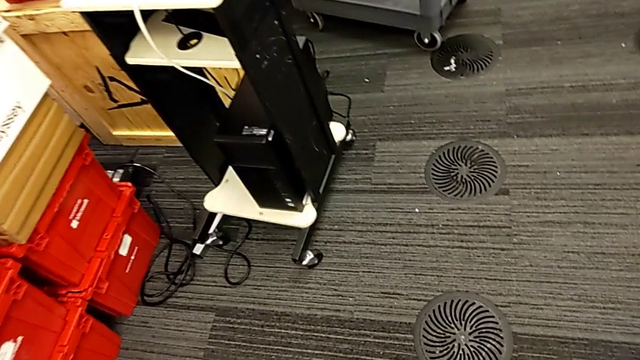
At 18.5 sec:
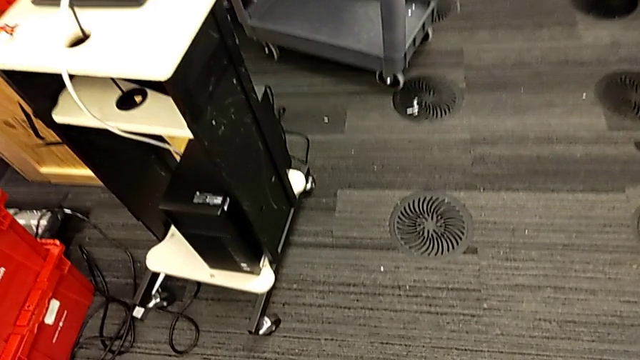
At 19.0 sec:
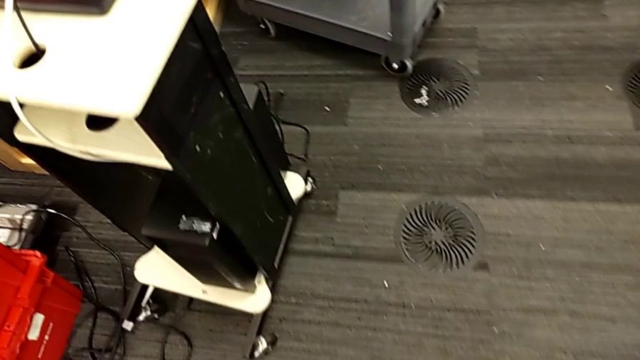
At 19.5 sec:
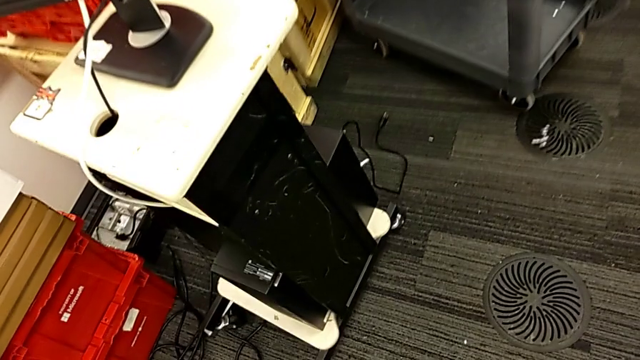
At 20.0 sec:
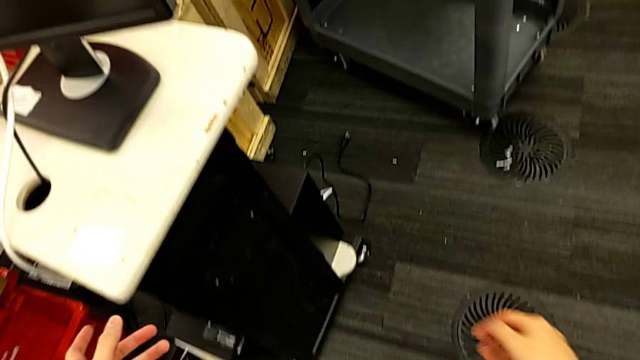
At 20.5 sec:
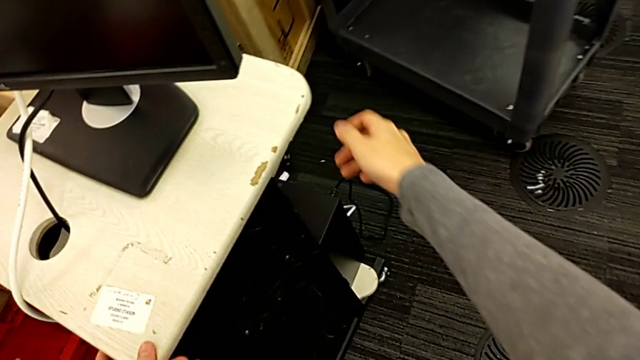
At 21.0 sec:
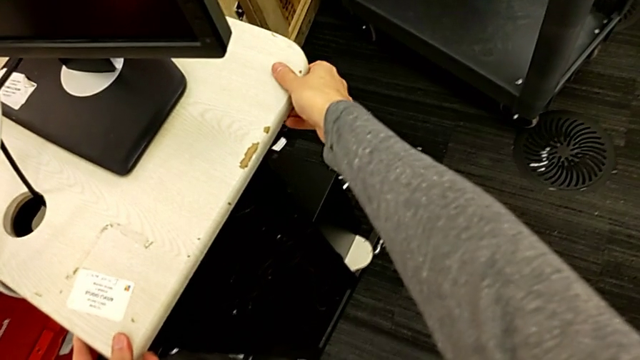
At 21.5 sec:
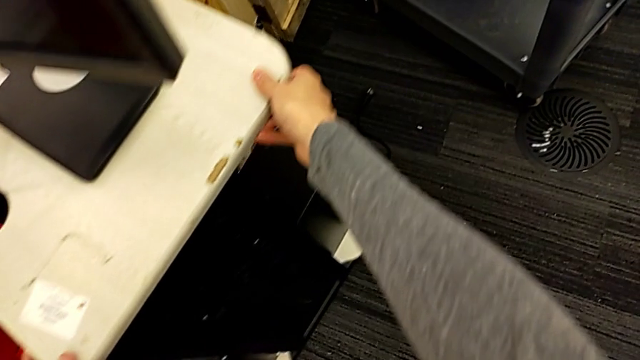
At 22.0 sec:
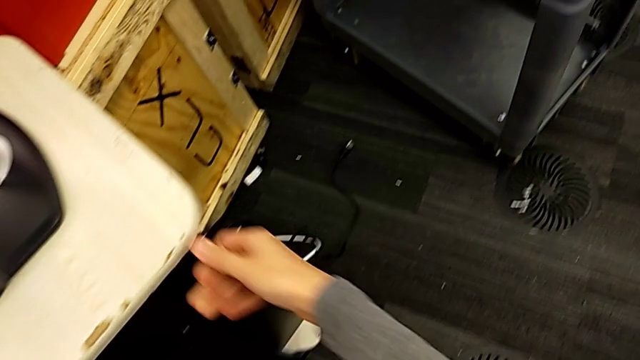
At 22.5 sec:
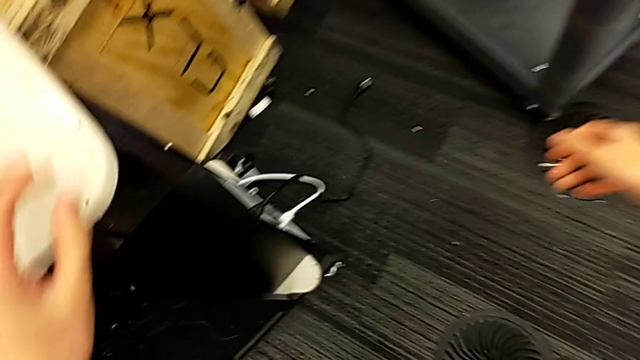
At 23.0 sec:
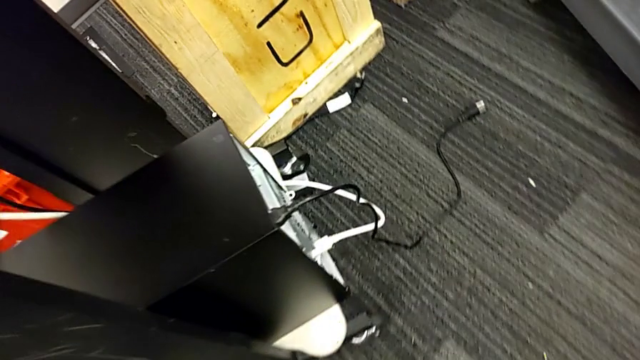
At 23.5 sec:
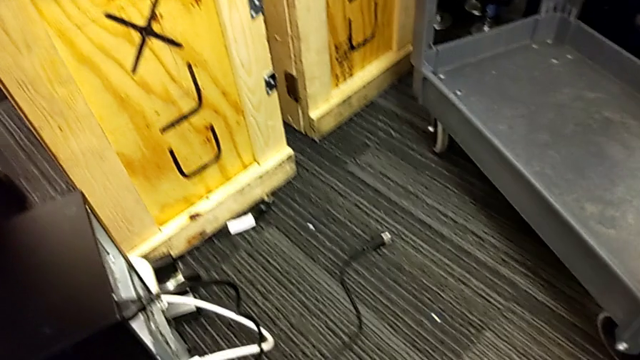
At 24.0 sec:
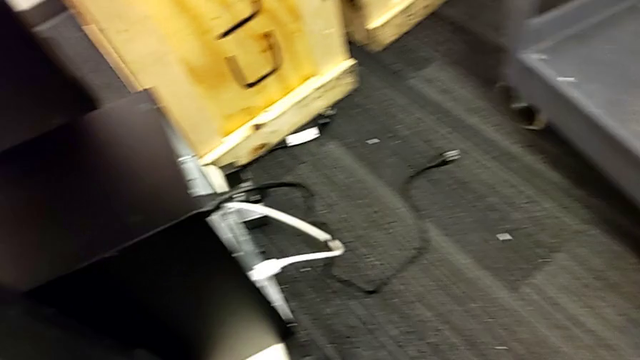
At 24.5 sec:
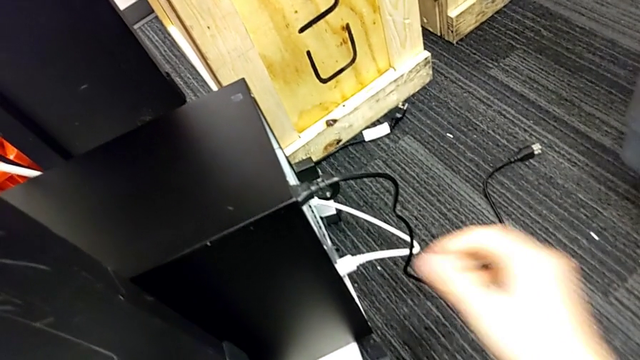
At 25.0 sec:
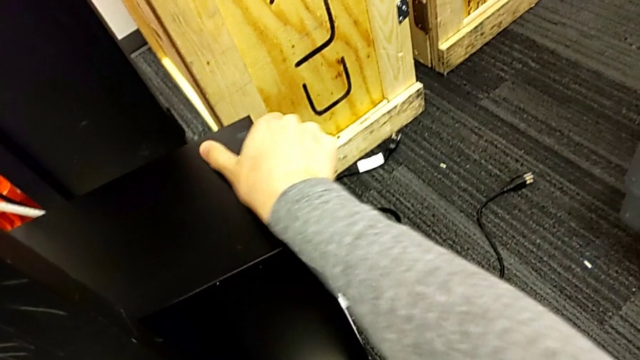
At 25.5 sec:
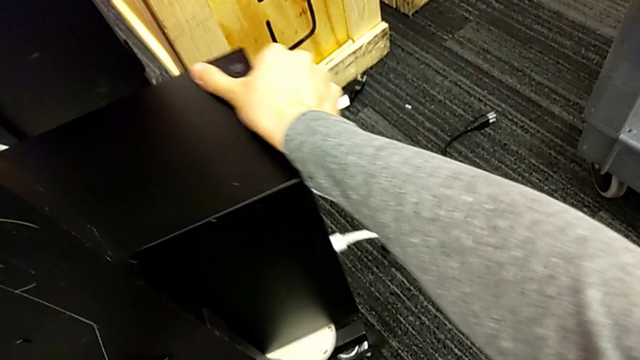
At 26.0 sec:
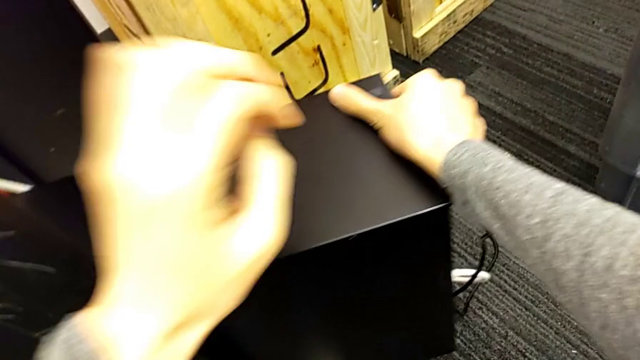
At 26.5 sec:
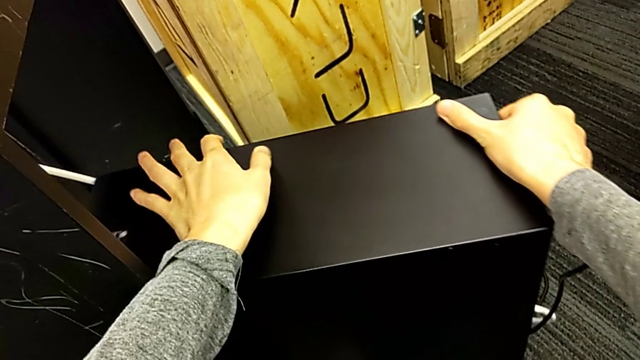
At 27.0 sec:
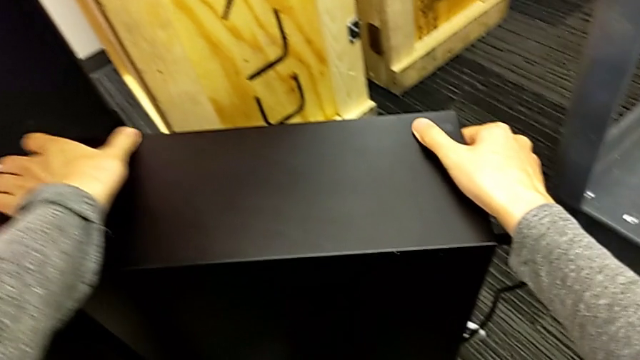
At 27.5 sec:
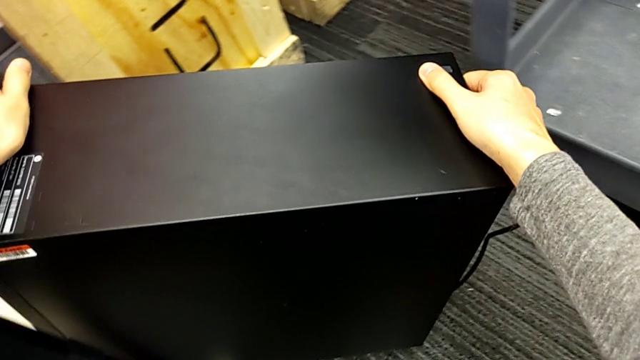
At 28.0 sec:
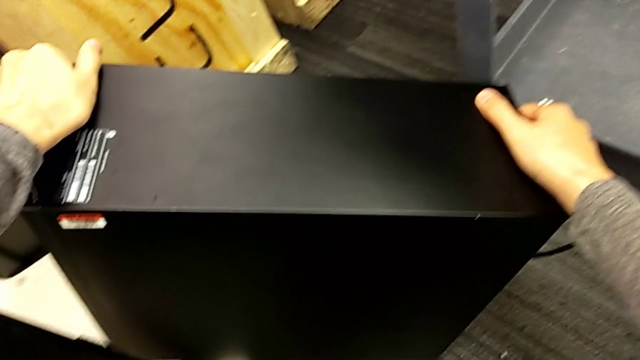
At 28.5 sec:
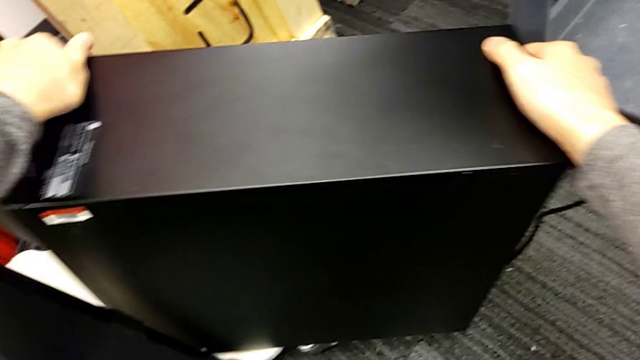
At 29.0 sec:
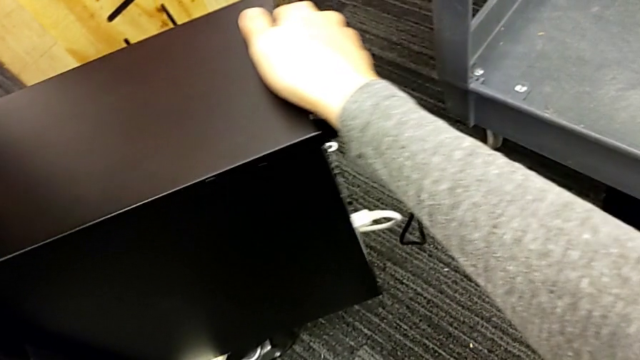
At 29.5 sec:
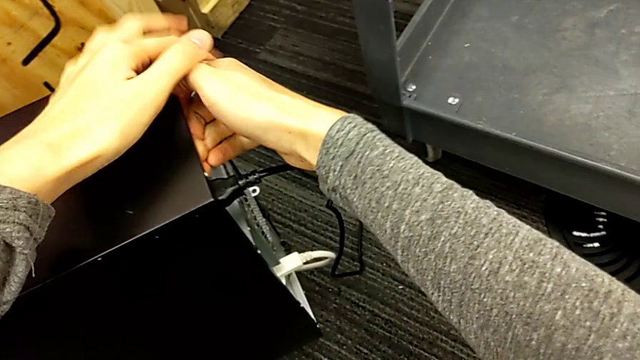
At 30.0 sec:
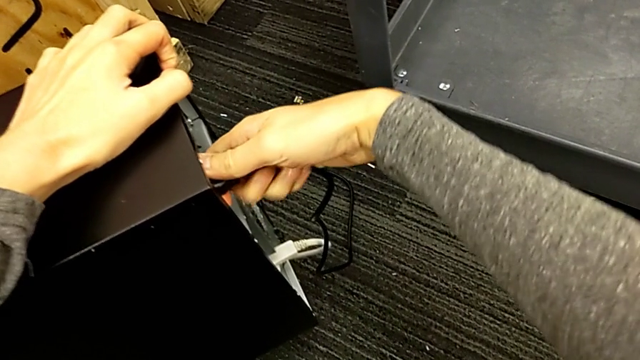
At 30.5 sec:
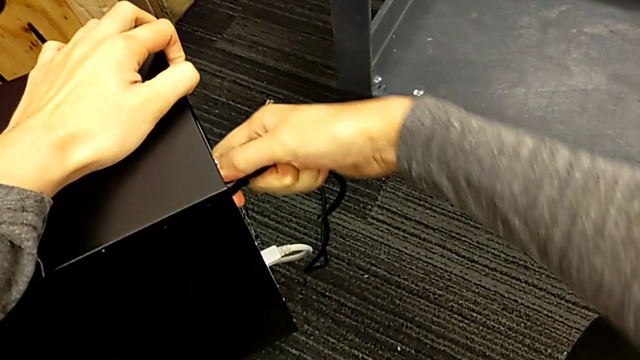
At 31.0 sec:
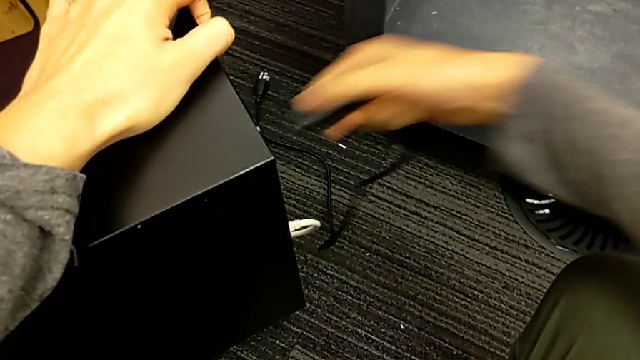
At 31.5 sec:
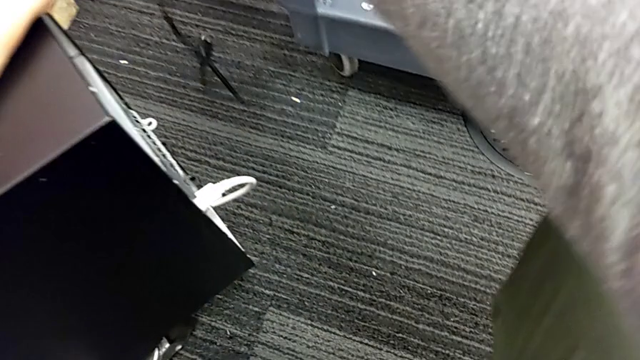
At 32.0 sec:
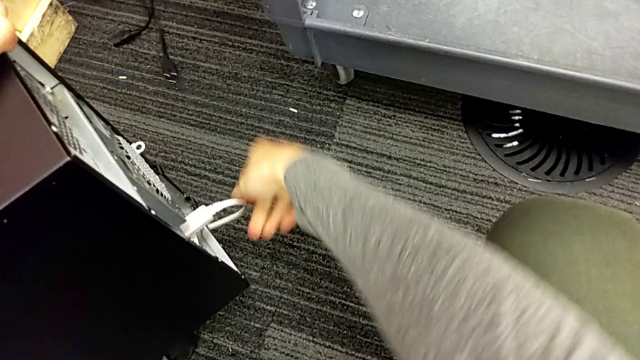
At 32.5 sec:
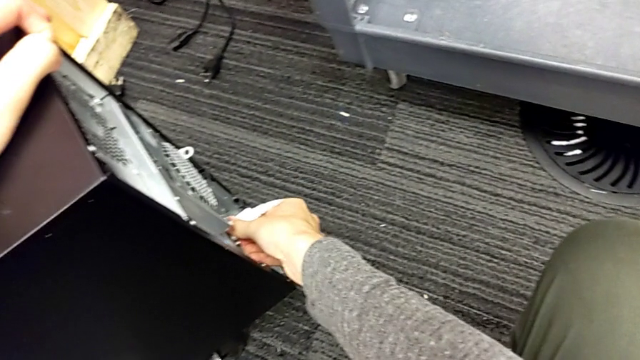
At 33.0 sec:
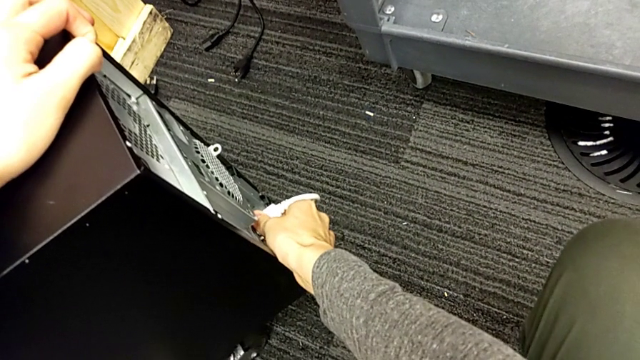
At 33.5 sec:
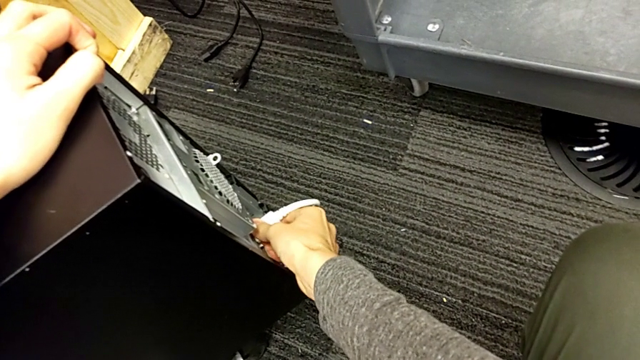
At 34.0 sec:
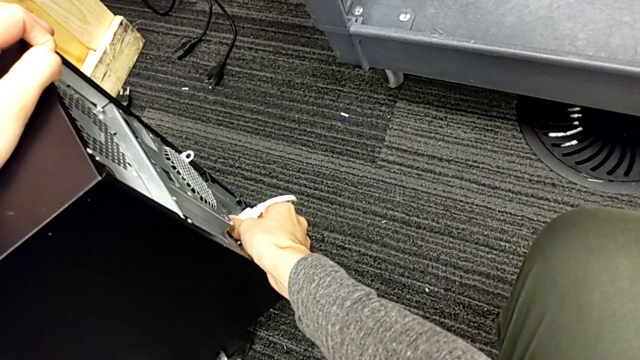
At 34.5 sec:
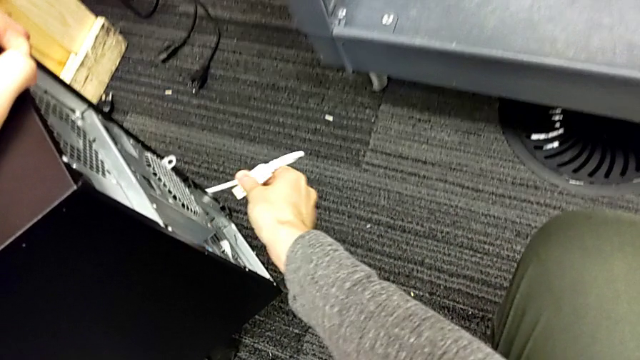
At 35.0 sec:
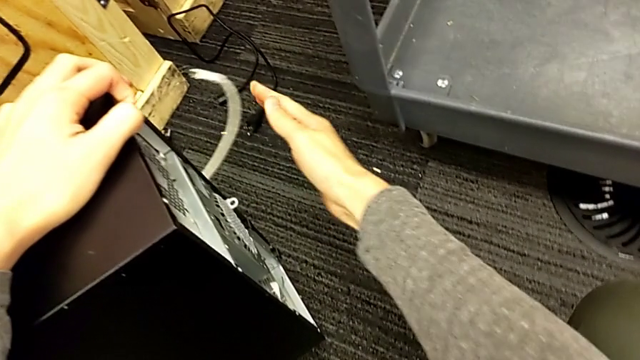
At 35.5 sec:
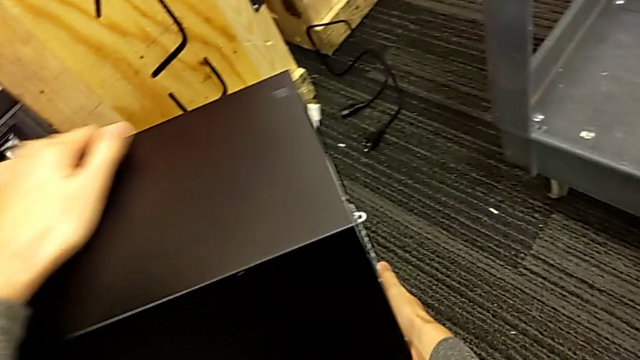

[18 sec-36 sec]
The camera wearer removes the power supply from the computer tower. They place the white furniture, pull the black computer tower, withdraw the black cable power supply and withdraw the white HDMI cable.

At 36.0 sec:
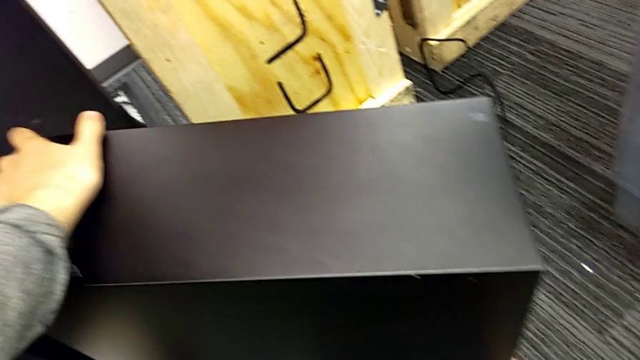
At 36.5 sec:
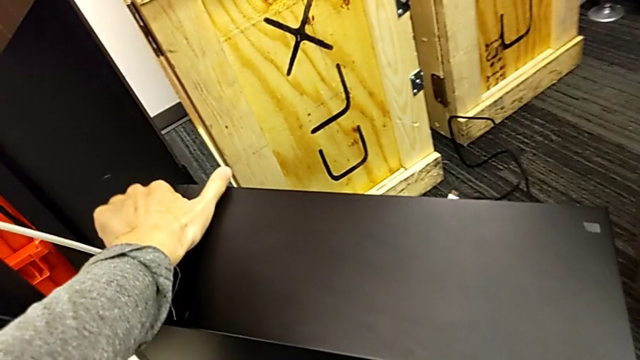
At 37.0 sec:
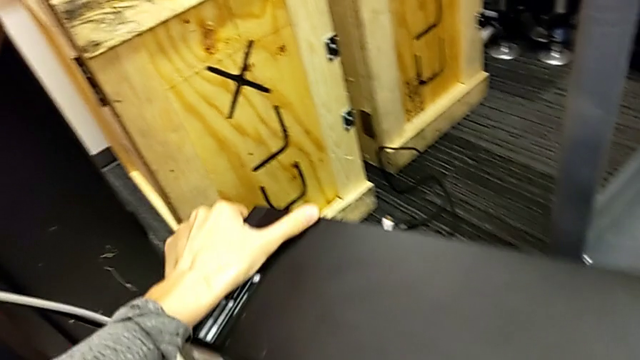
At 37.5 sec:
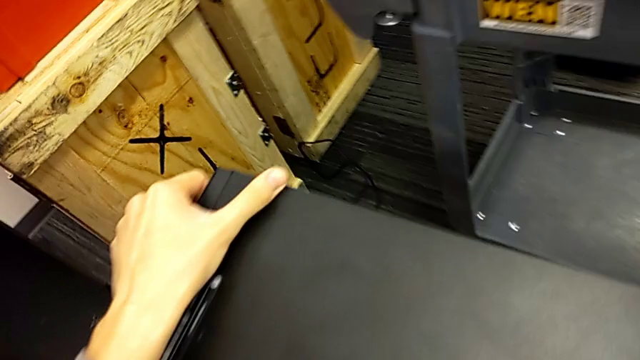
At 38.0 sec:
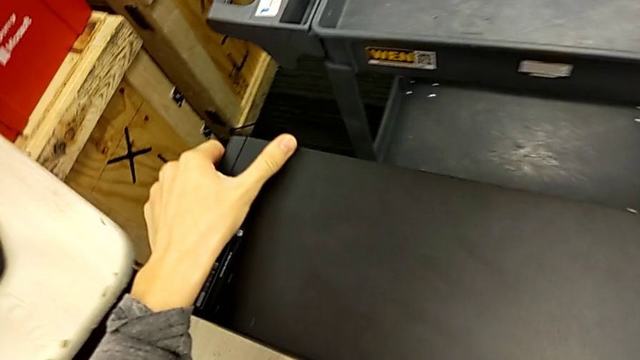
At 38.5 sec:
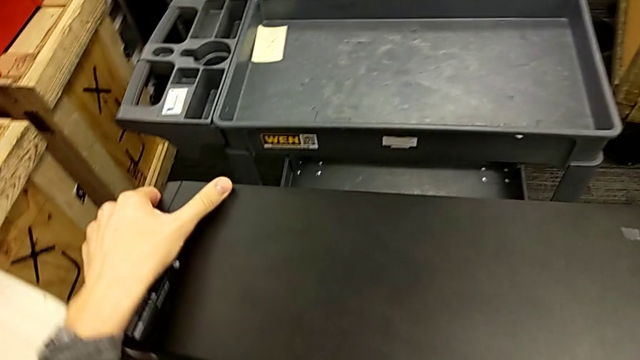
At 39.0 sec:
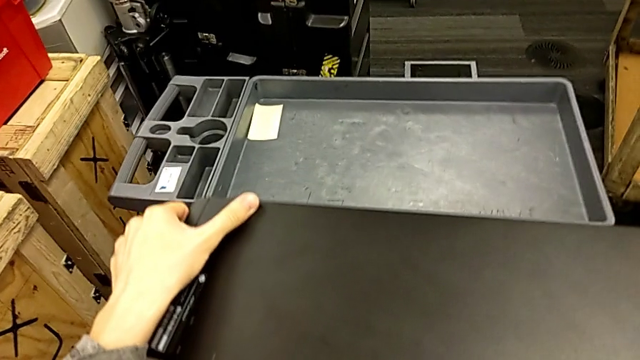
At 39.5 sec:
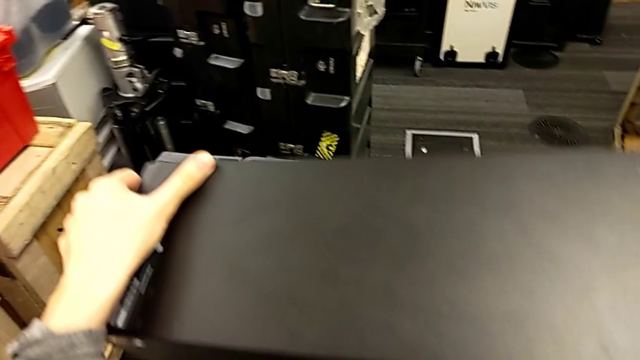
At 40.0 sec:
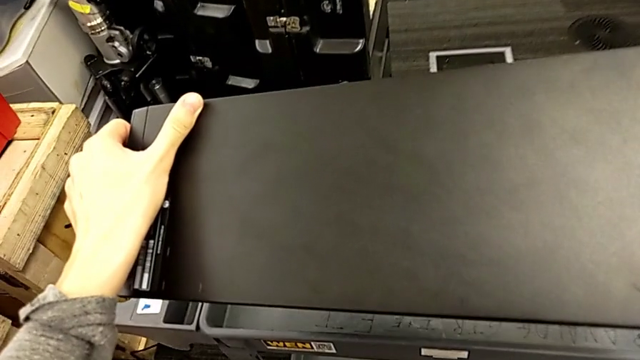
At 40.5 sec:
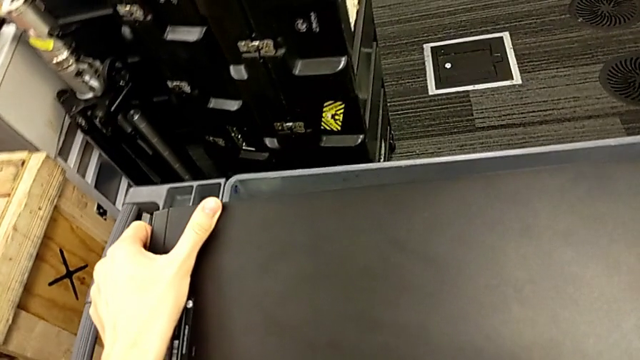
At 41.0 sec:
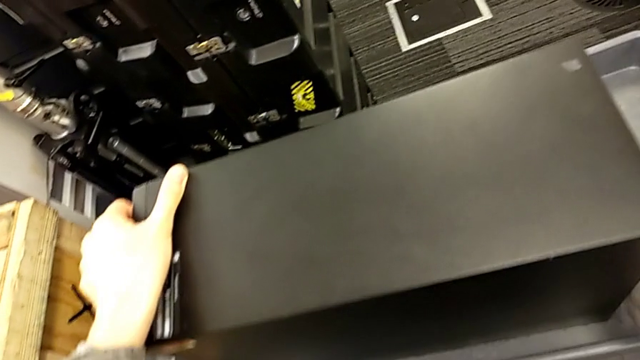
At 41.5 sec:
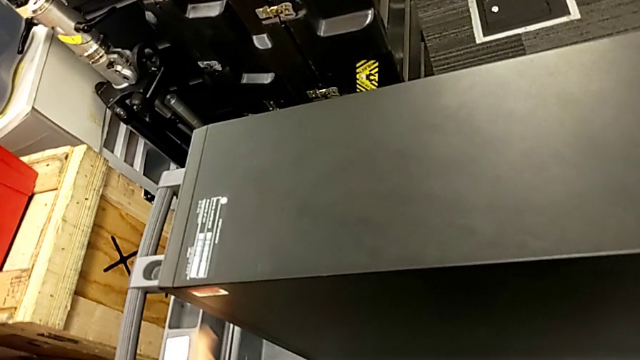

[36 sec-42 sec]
The camera wearer is putting the computer tower on the table. They lift the black computer tower and begin to place it.
